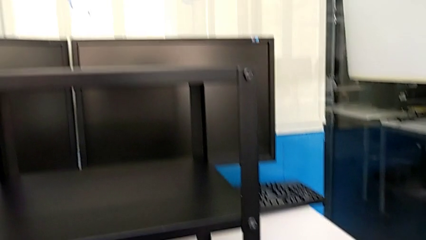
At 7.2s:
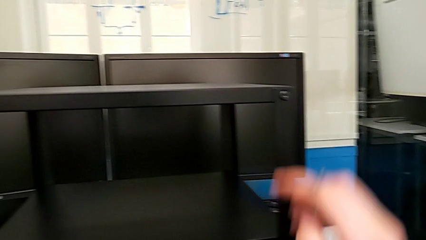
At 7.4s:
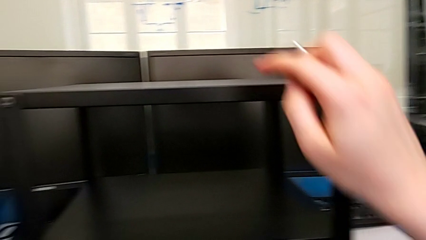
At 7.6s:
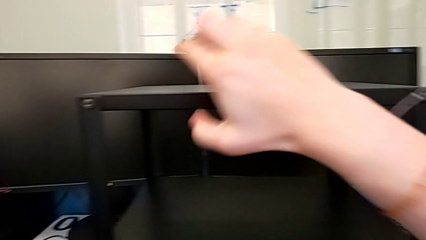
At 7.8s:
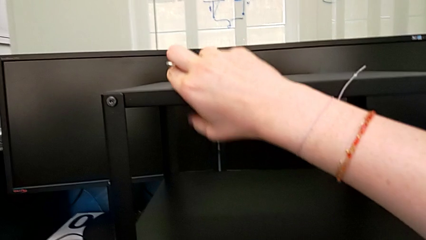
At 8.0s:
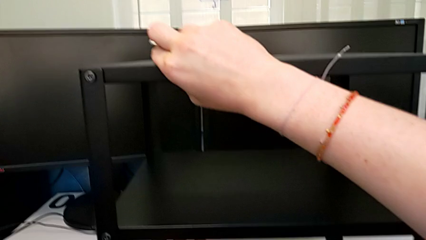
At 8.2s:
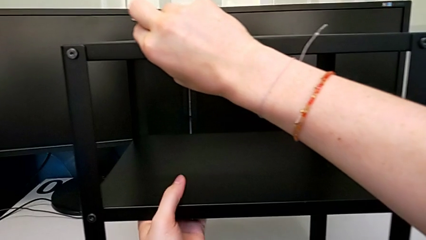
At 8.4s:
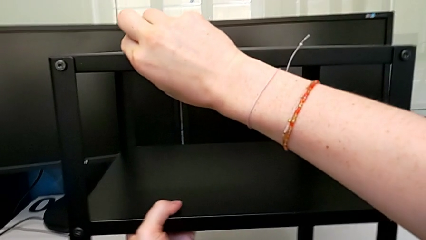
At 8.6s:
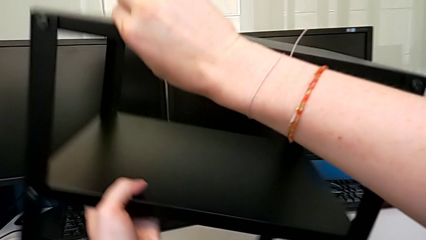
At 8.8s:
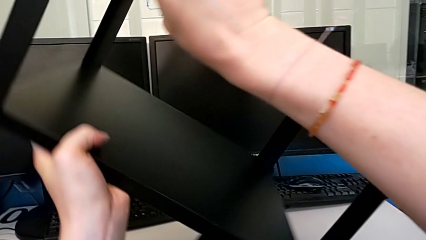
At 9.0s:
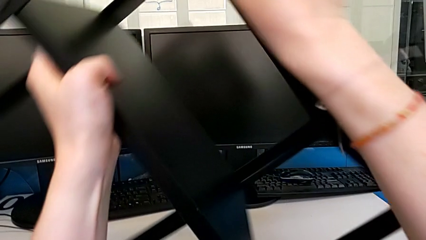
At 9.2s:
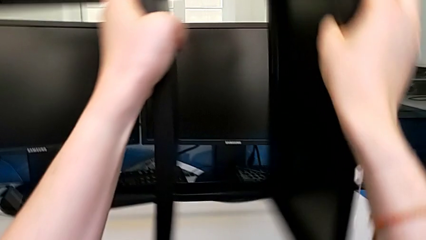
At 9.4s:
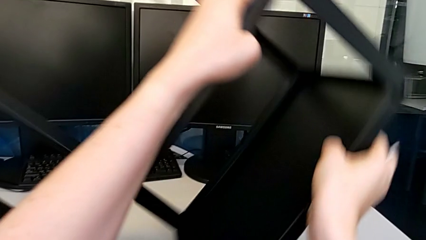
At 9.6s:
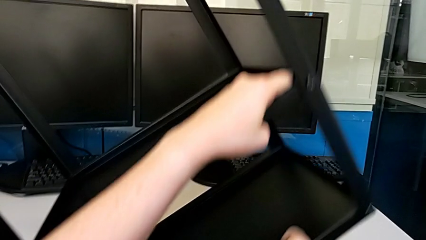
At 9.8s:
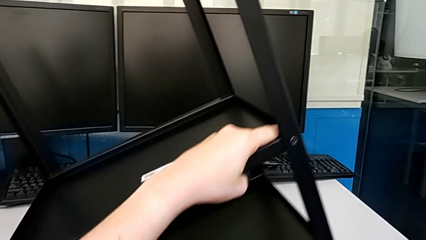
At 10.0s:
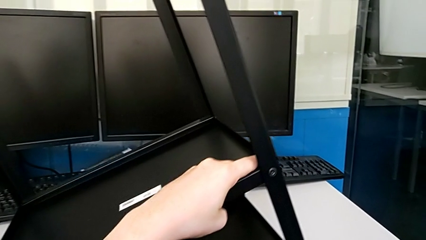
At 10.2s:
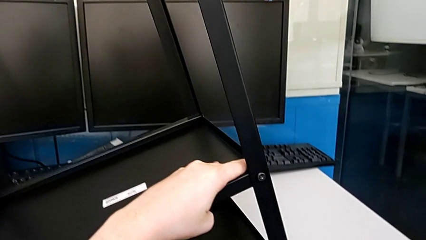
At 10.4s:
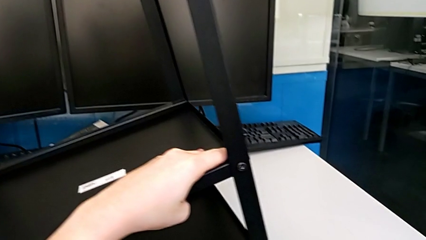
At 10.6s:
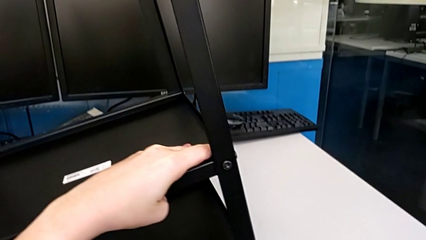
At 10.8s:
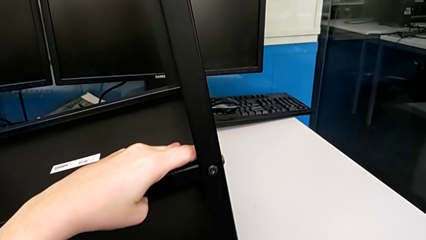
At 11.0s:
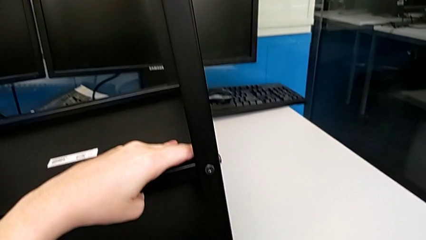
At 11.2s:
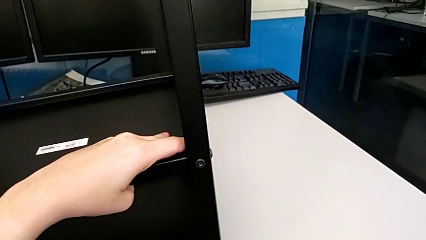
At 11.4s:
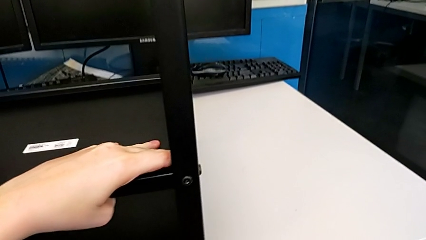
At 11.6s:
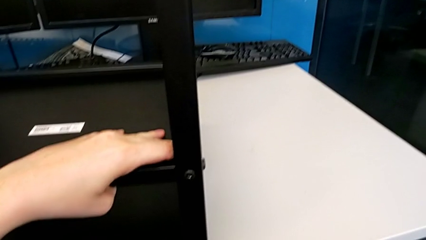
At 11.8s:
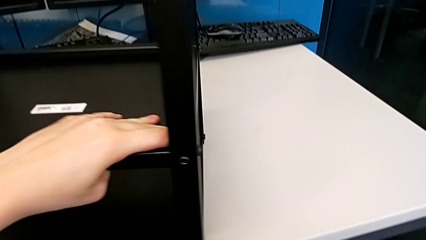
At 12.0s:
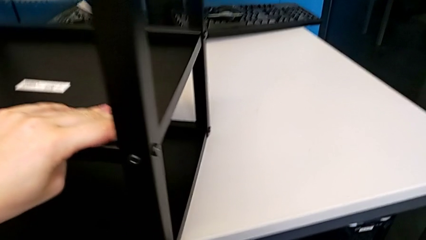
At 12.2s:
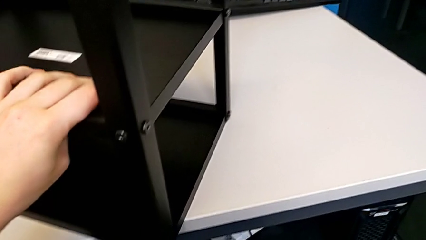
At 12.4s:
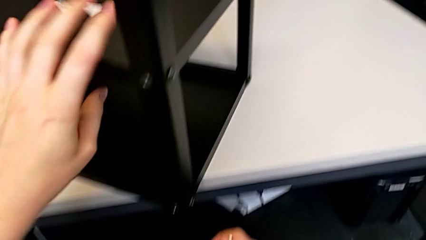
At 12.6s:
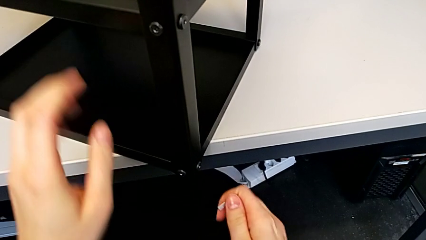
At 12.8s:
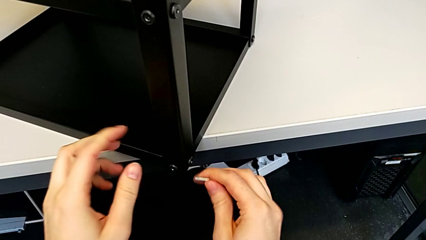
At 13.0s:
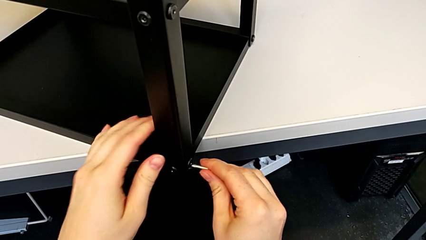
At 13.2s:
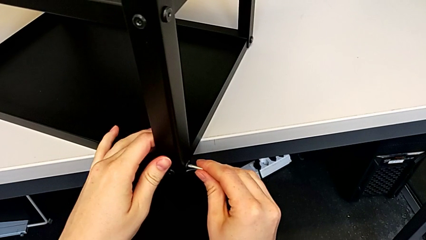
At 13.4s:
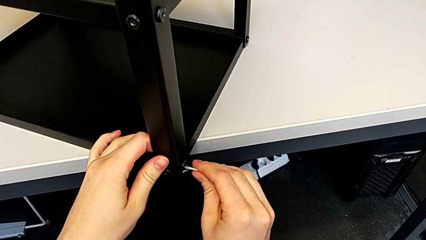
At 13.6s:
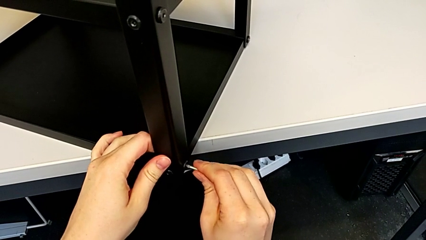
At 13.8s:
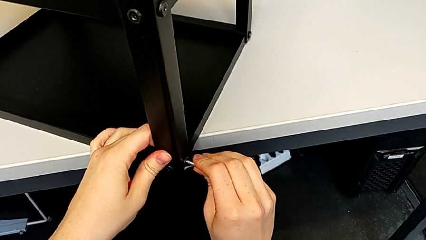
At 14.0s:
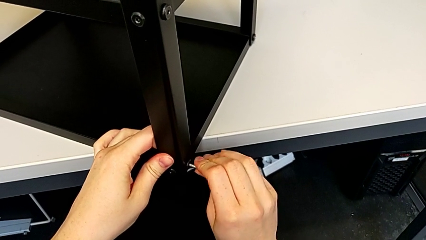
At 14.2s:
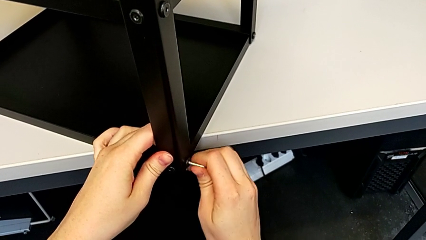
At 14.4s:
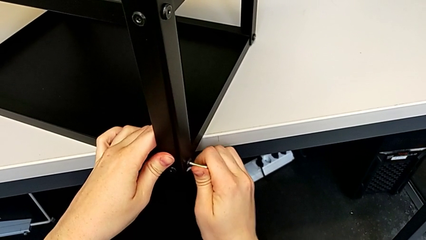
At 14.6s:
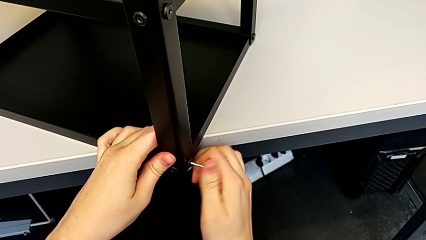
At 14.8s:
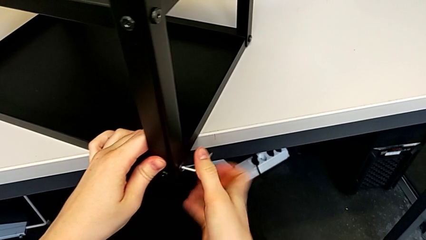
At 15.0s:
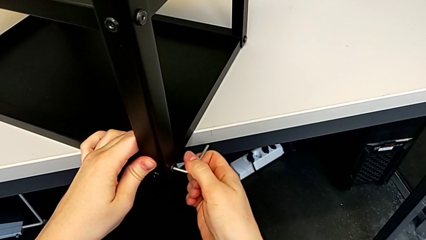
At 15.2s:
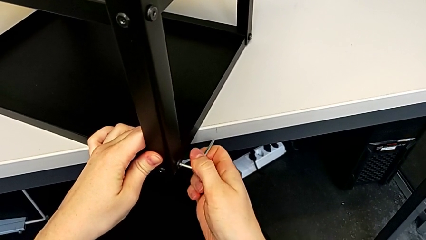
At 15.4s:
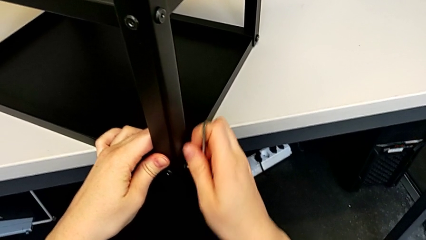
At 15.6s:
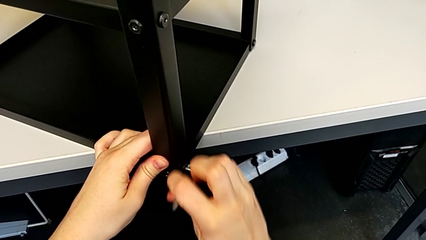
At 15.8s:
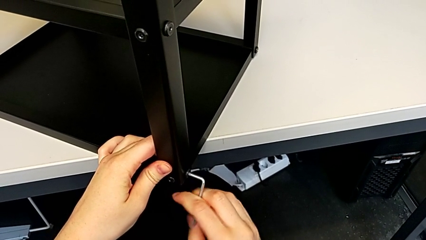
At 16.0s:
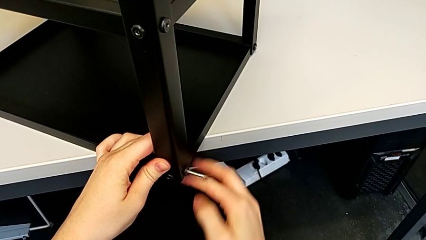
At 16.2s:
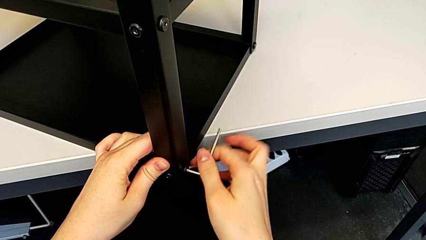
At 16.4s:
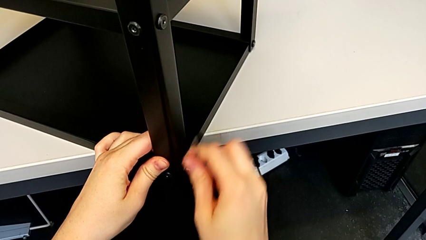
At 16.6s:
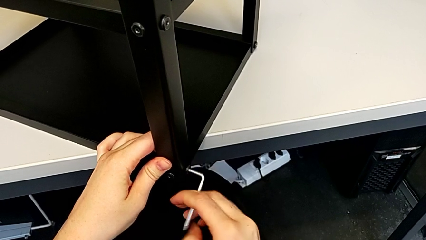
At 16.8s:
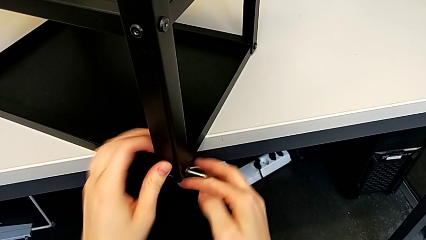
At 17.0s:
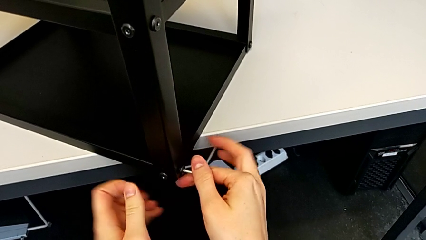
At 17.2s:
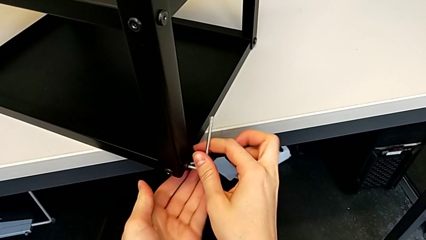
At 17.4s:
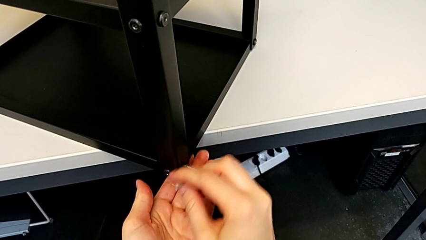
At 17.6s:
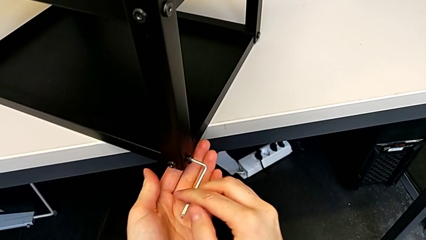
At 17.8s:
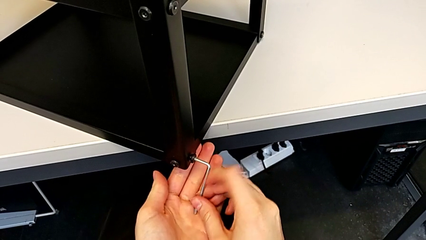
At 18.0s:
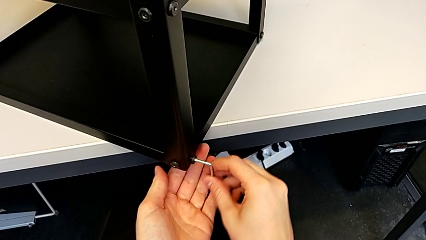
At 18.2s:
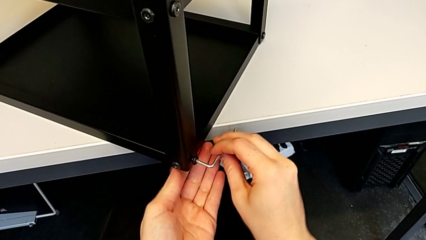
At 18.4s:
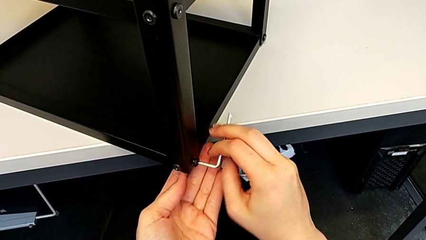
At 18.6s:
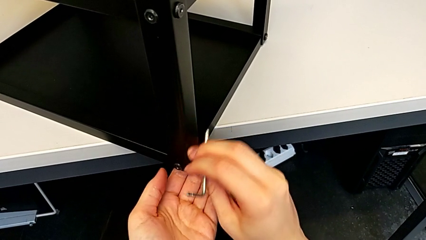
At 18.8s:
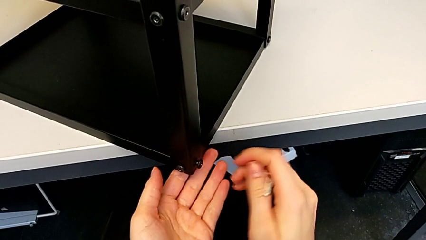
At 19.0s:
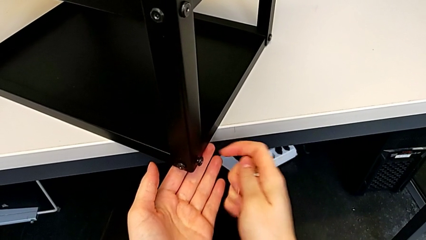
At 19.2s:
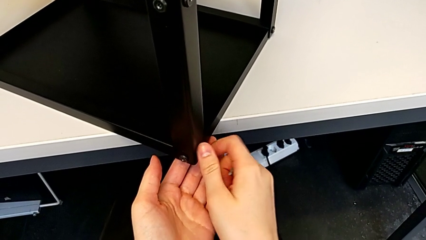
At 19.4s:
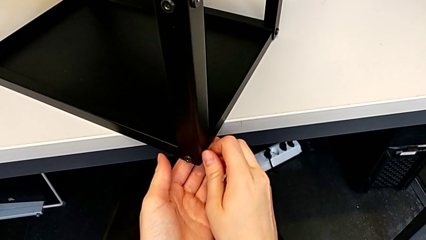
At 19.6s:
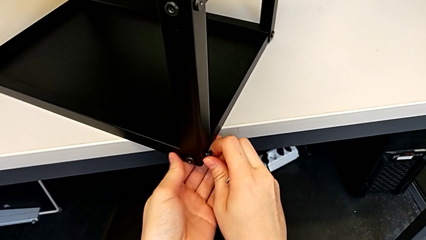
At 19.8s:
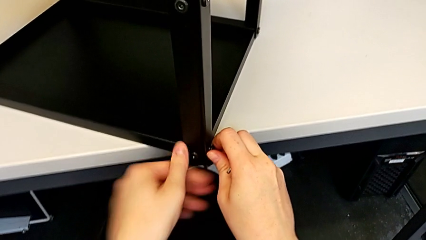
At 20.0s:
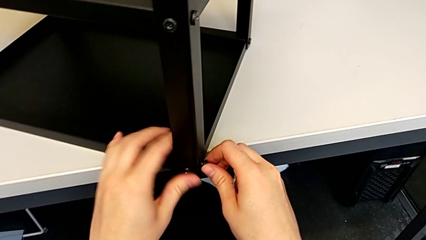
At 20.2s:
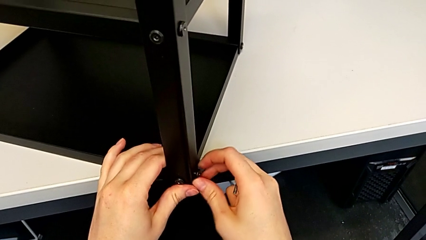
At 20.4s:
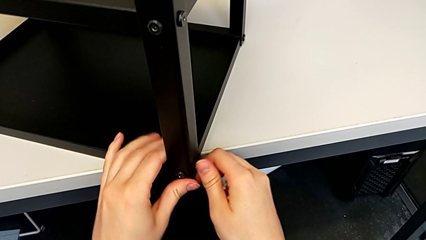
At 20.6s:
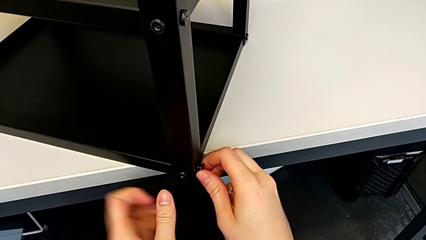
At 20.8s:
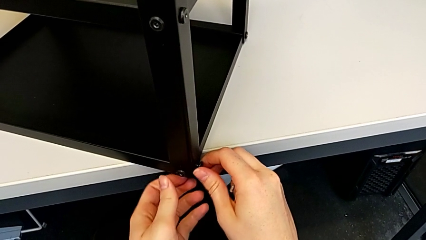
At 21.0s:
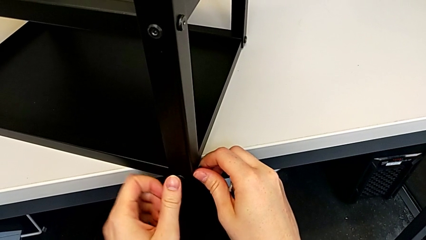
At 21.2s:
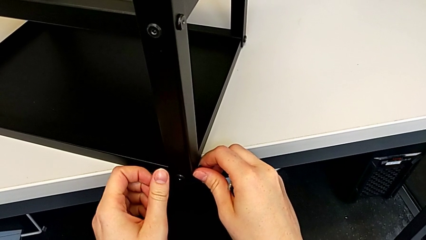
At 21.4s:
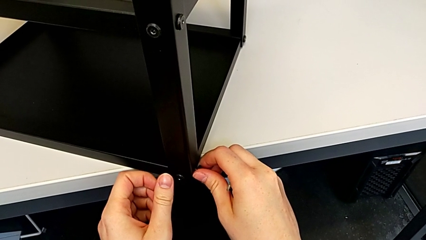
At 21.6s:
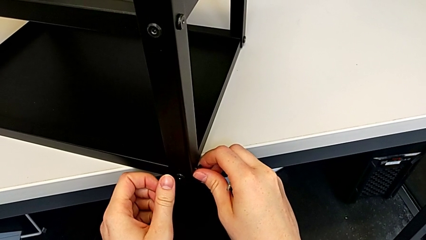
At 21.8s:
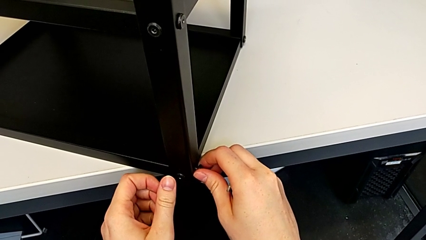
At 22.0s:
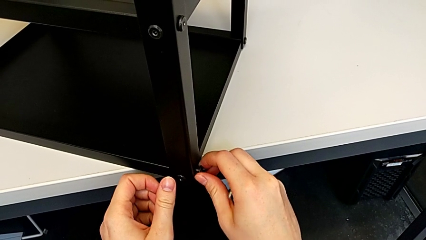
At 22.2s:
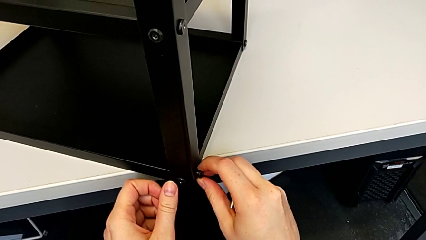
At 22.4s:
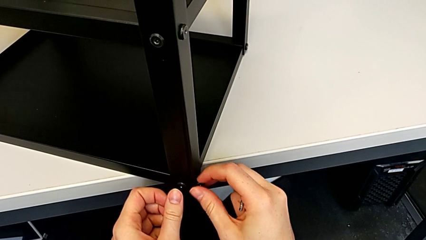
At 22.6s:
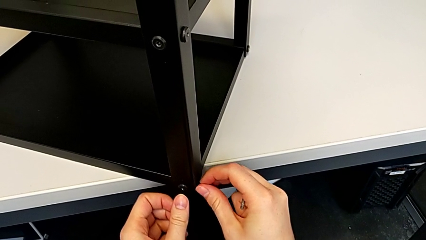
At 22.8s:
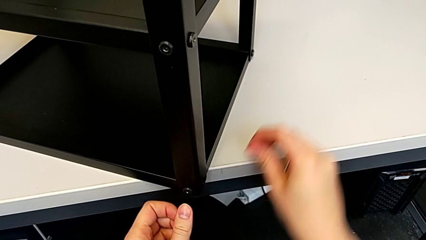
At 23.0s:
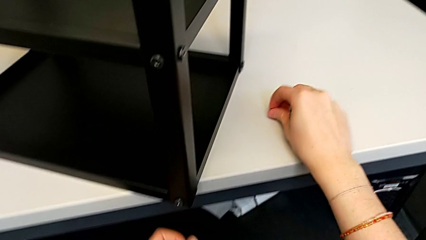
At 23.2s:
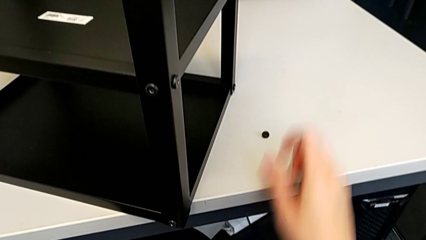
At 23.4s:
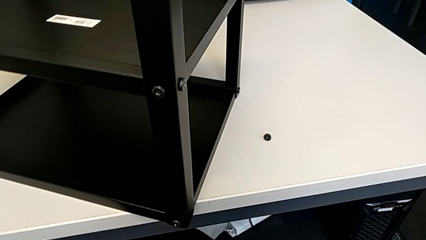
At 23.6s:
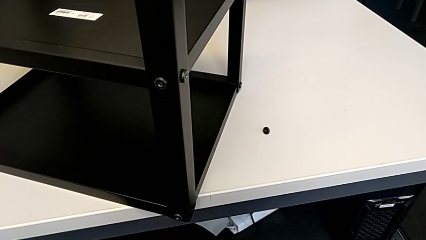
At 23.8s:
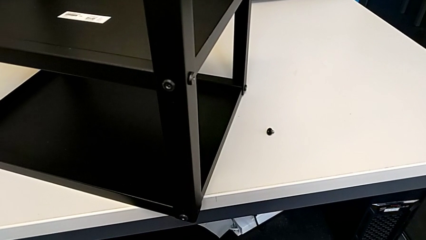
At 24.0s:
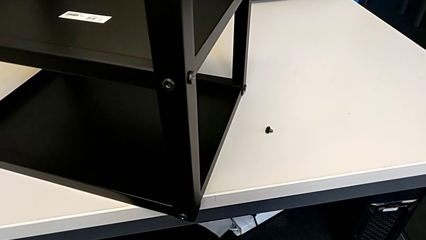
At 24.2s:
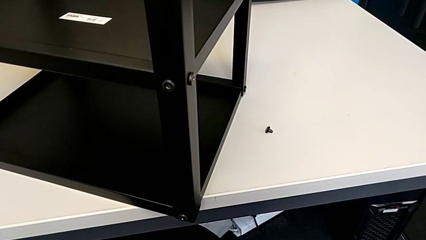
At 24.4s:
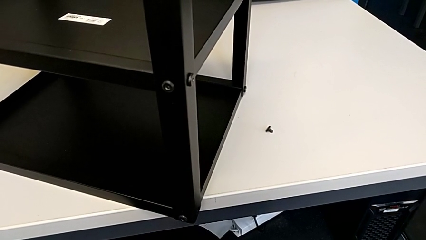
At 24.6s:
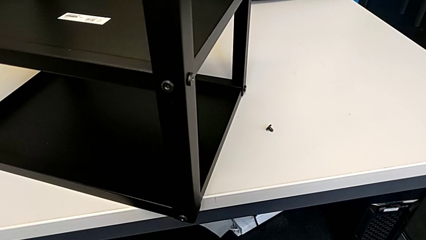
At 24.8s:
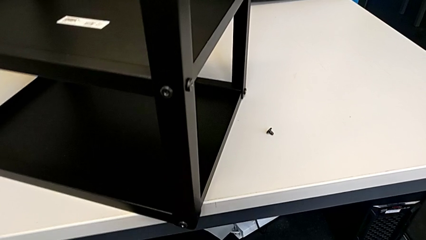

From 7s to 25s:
The camera wearer is disassembling the first leg. They rotate the nightstand, insert the Allen wrench, unscrew the hex socket head and withdraw the Allen wrench. They wrongly unscrew, disassemble and place the hex socket head. They approach the nightstand and grab it.
